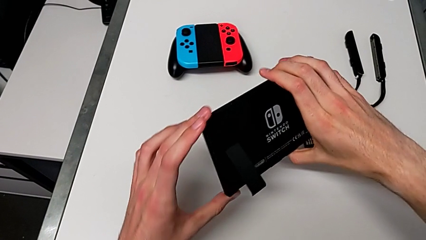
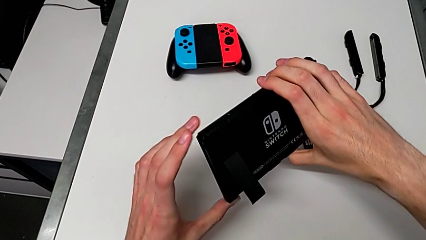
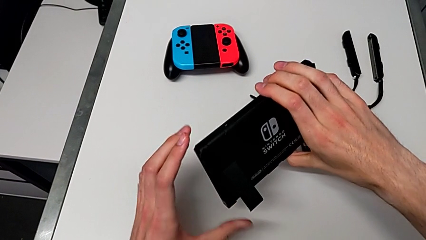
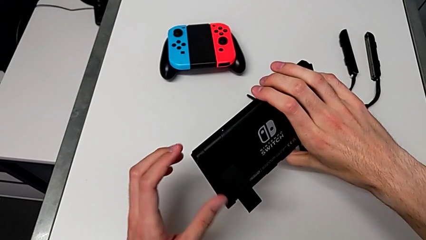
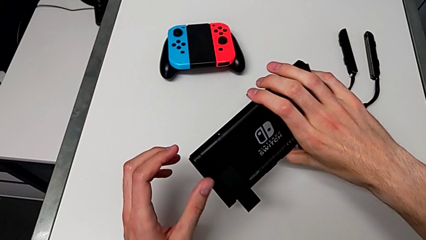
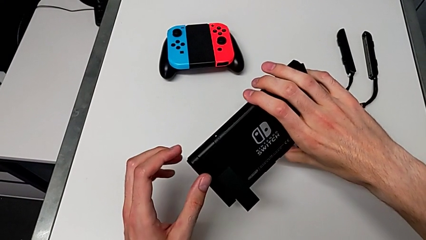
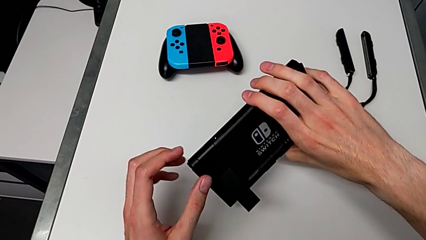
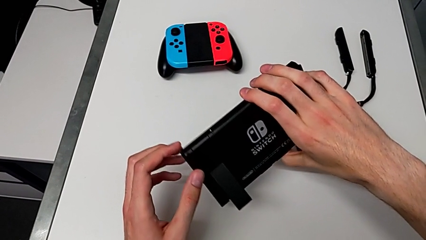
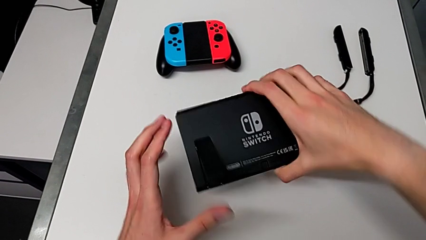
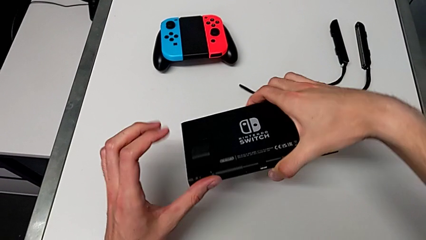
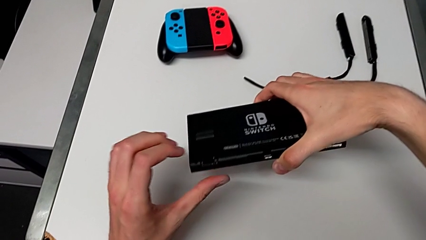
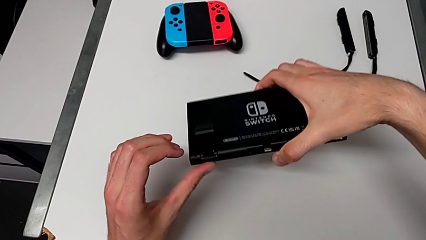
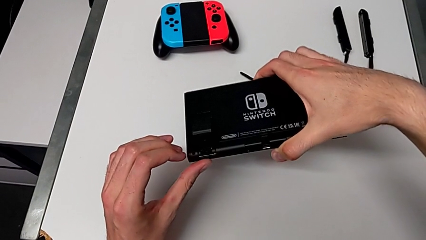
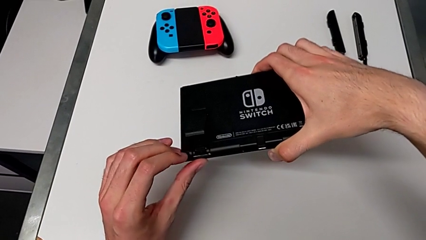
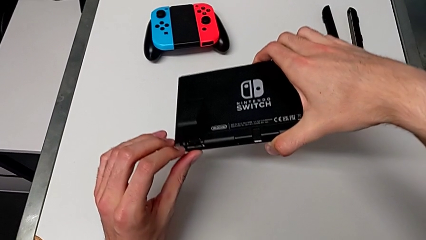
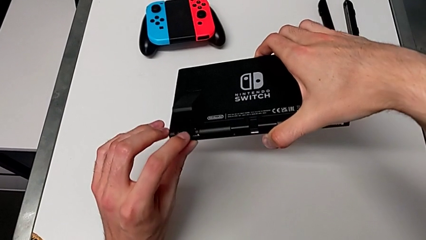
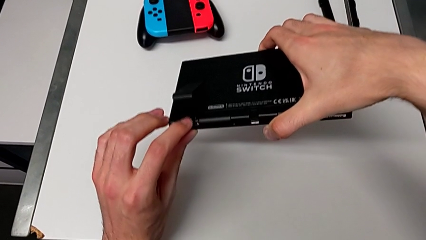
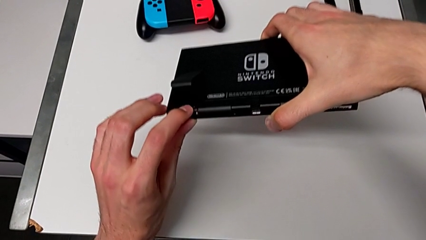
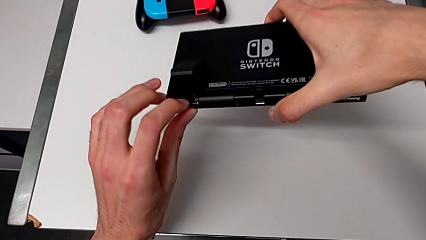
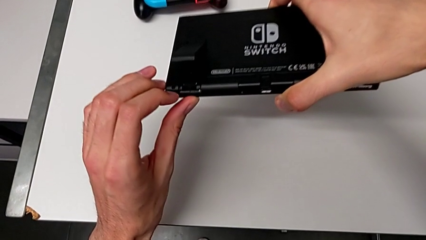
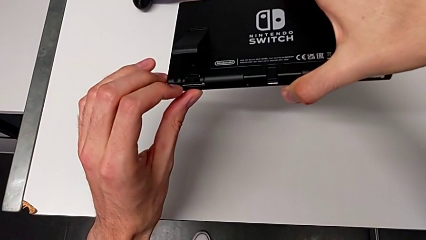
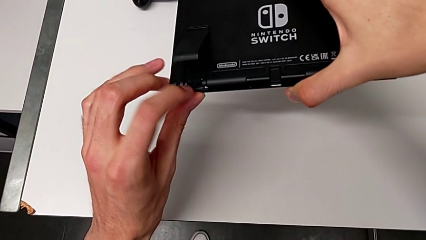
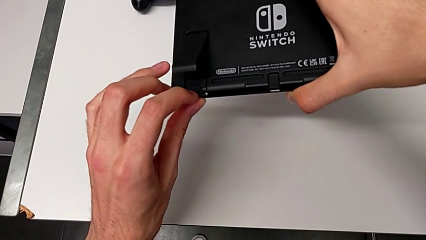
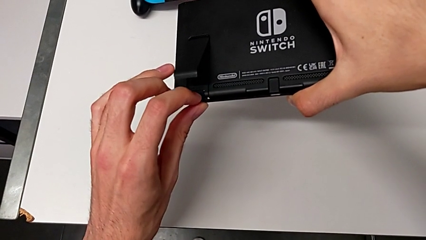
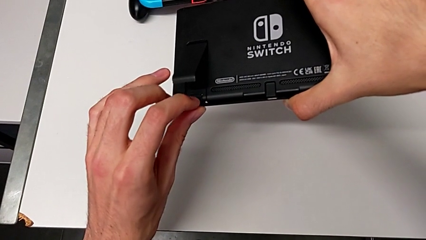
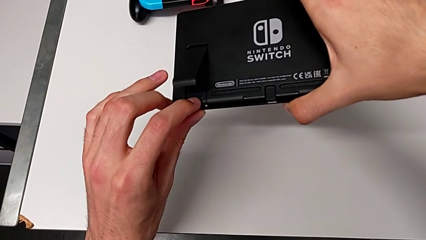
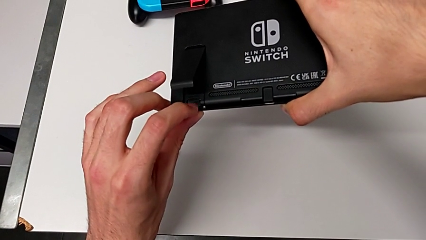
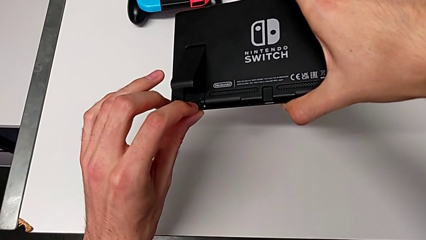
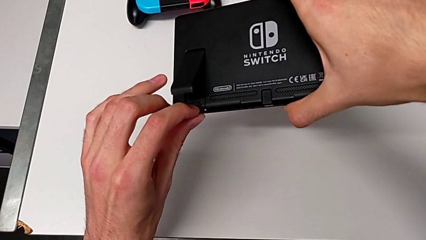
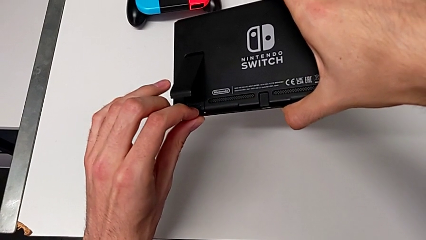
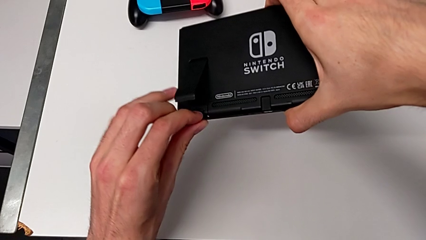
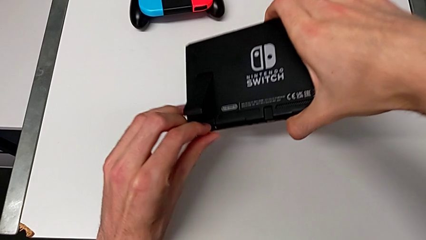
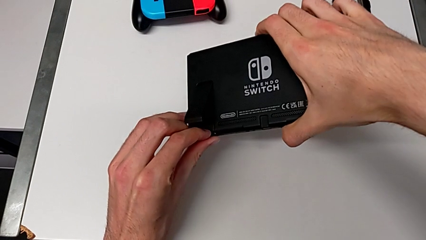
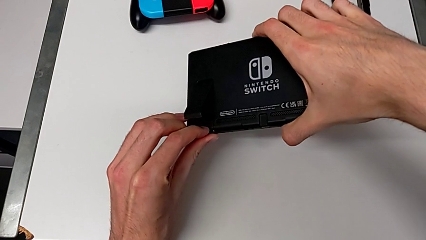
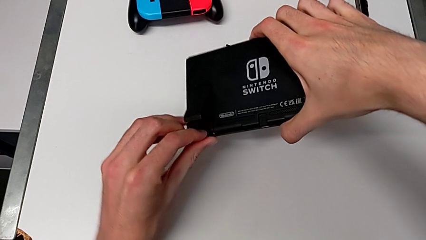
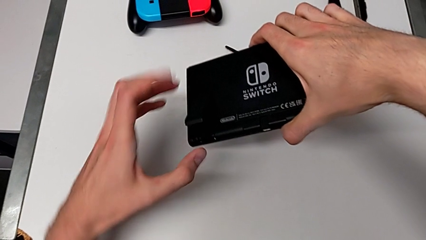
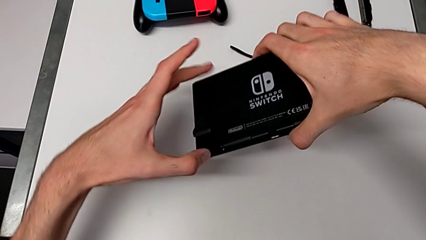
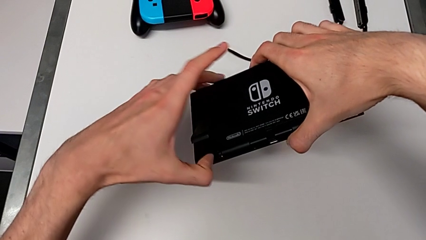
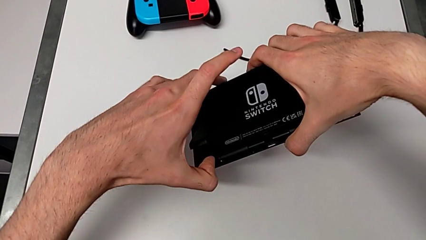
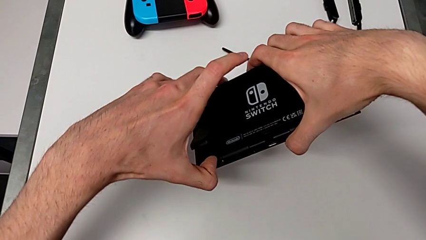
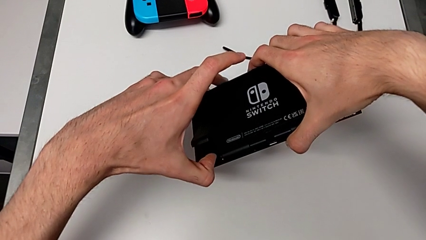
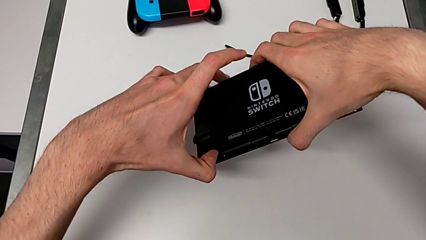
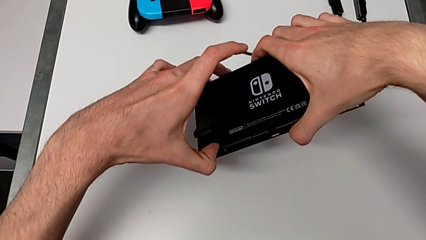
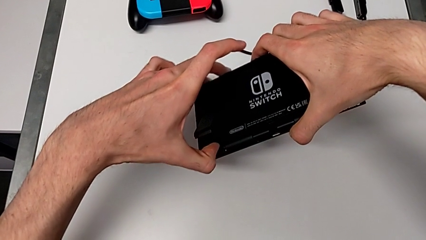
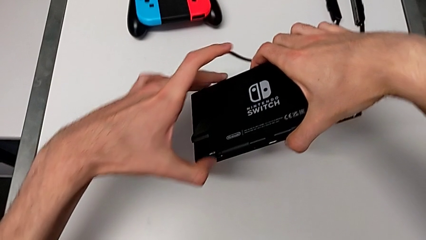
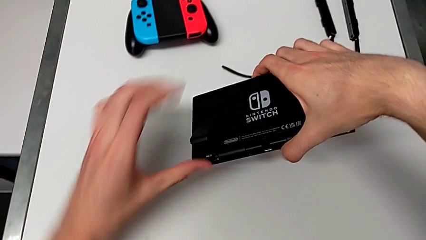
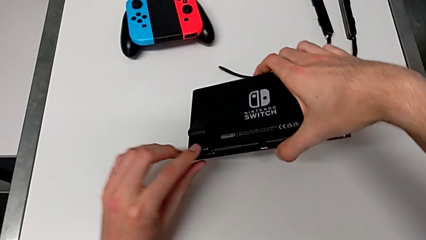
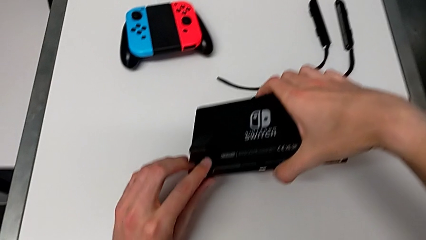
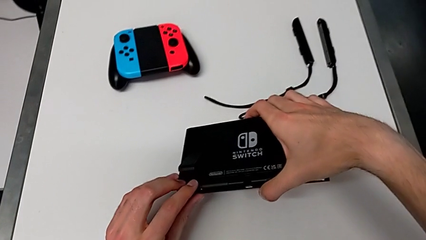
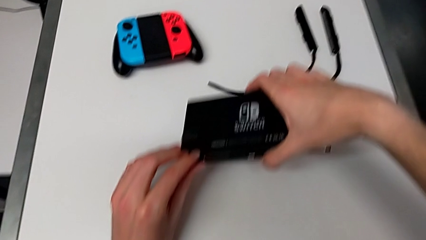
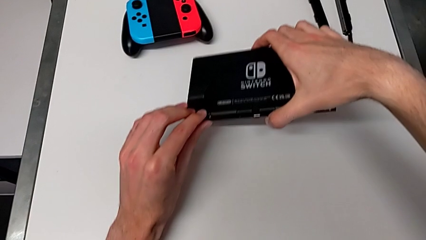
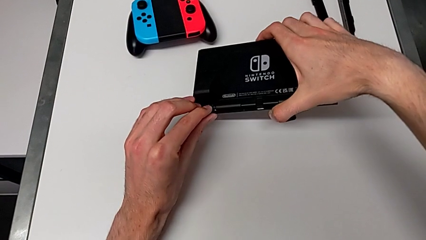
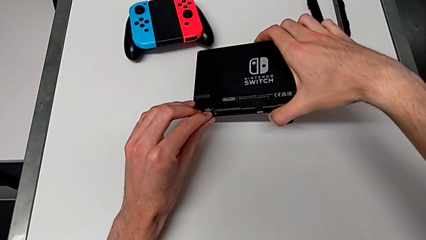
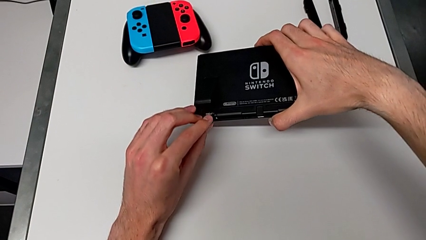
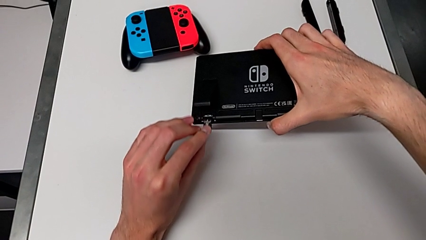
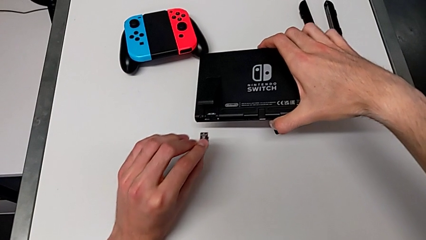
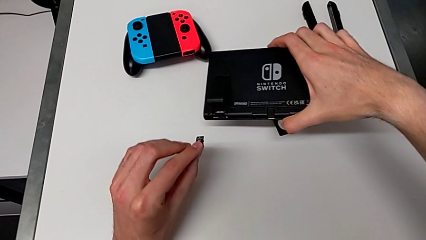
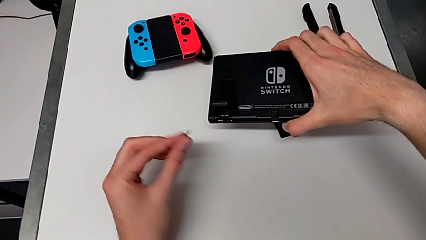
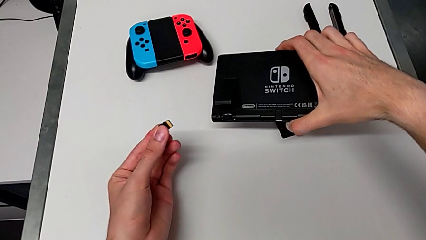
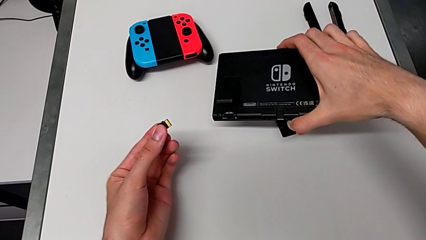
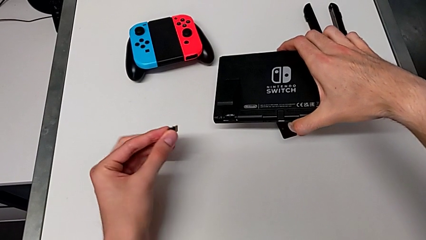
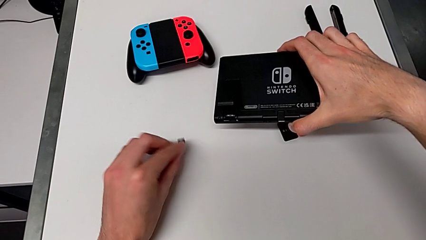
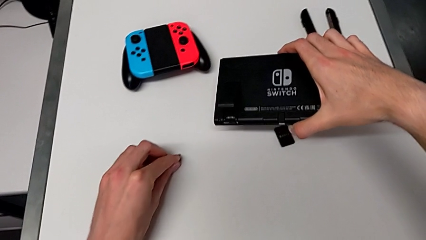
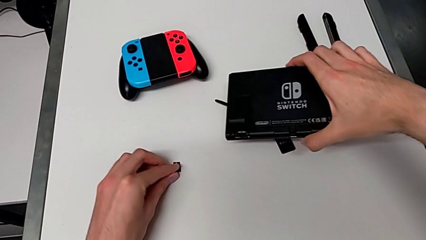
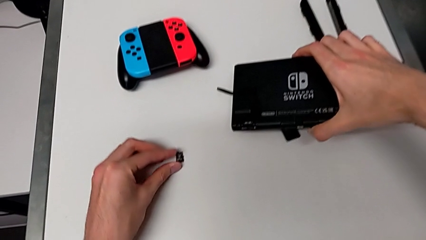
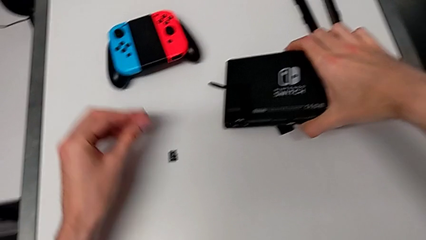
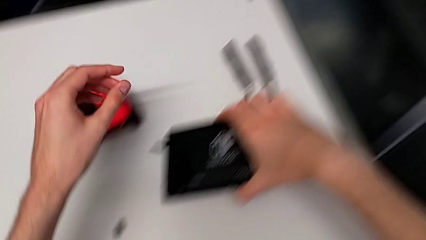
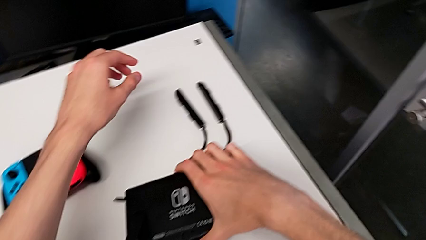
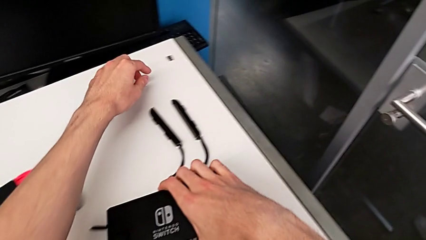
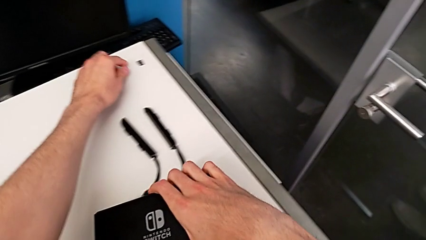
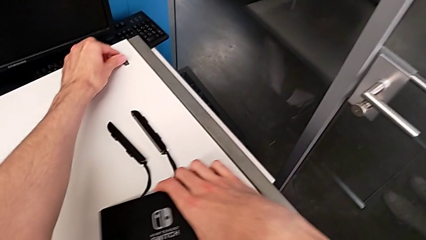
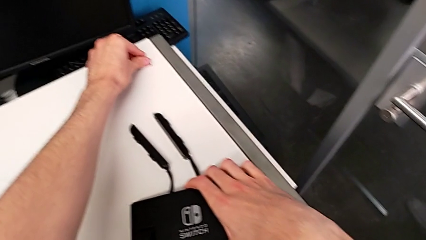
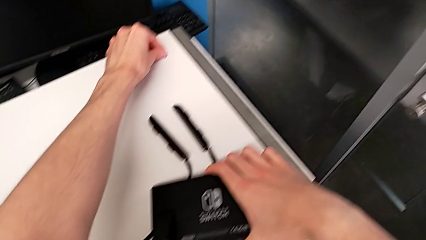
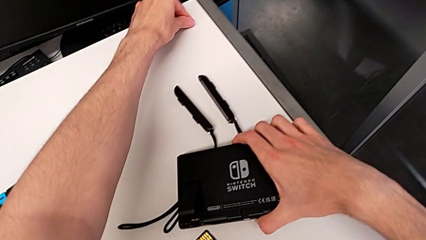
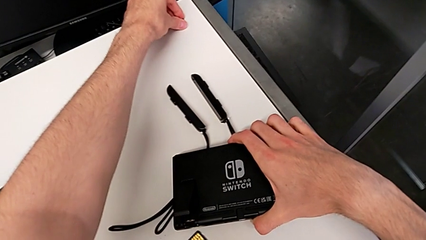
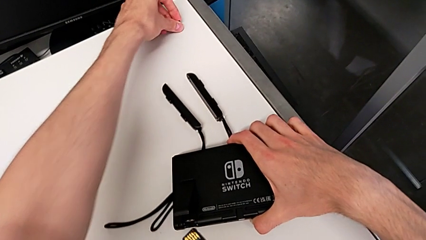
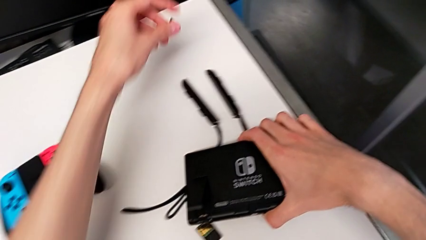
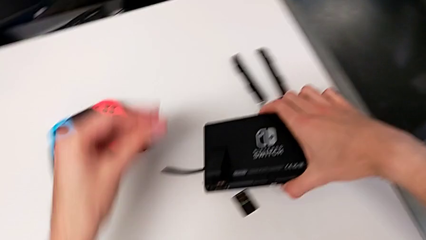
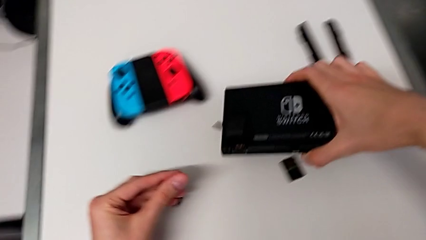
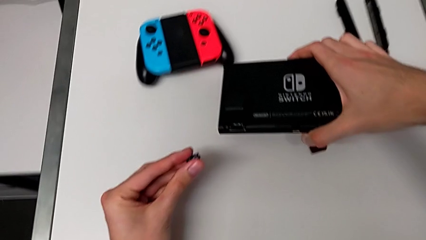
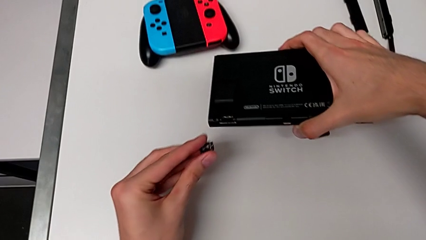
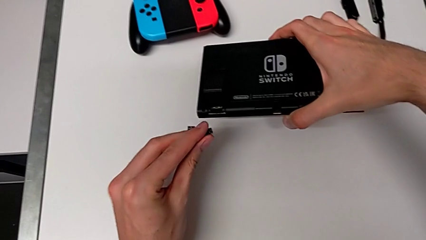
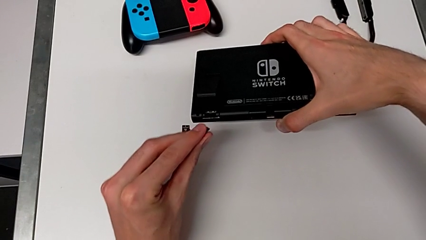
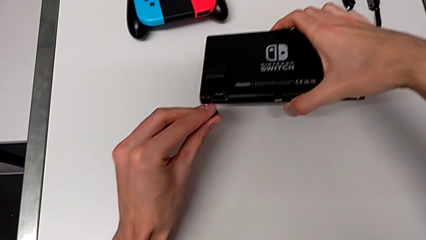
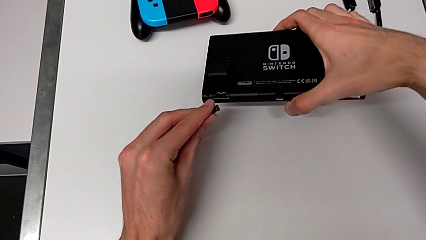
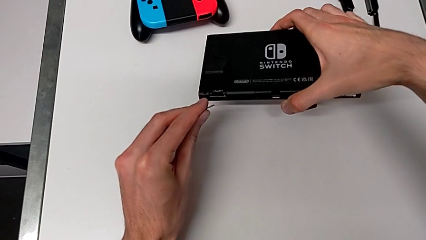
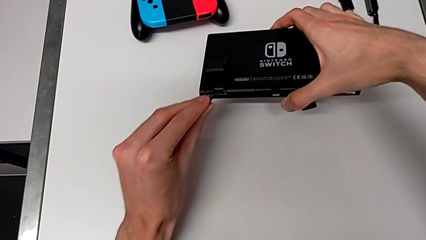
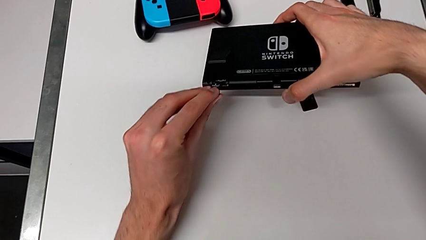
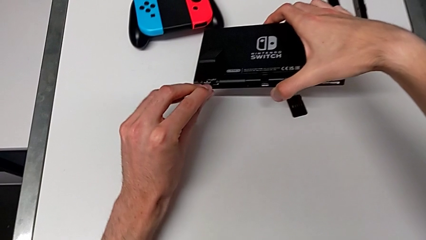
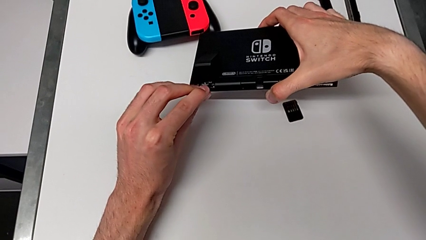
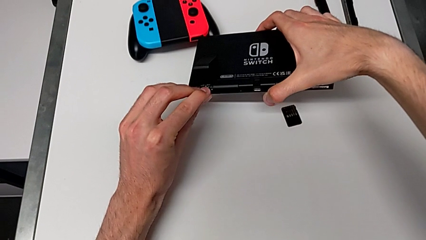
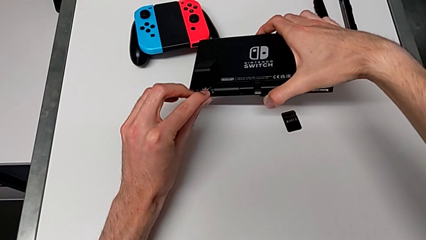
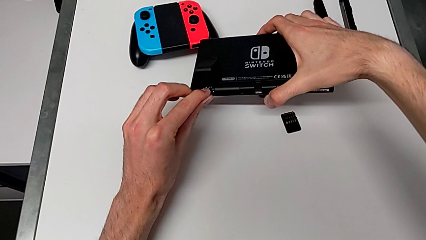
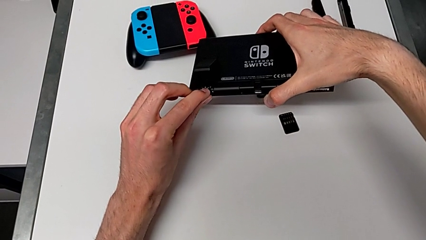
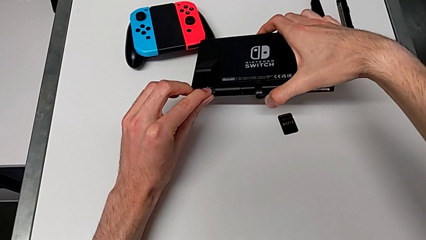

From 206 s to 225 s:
The camera wearer is changing the SD card. They withdraw the SD card, drop it and grab the new SD card.
